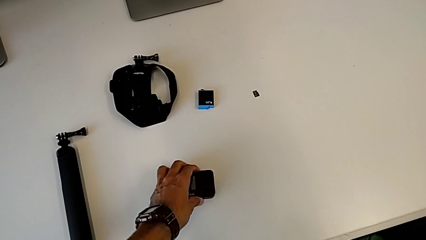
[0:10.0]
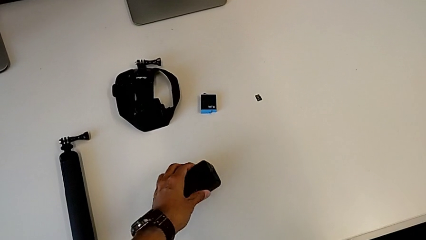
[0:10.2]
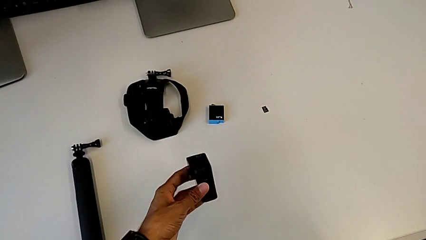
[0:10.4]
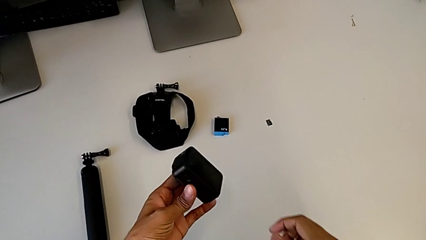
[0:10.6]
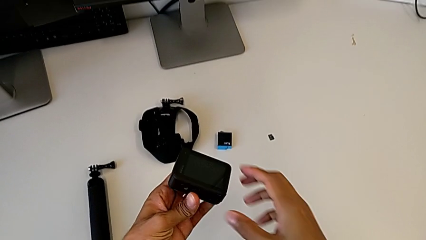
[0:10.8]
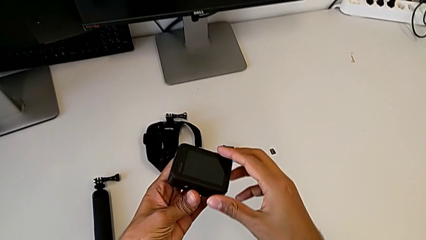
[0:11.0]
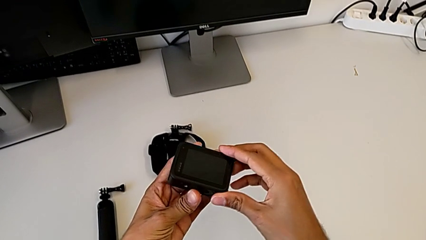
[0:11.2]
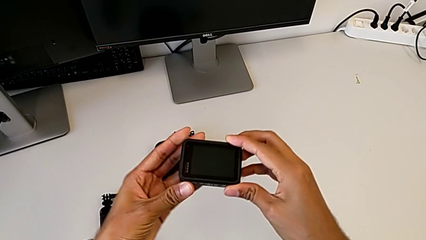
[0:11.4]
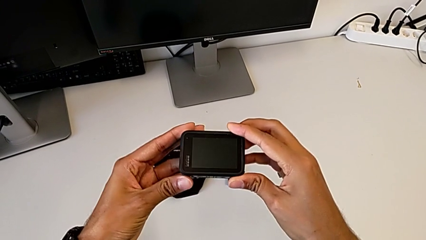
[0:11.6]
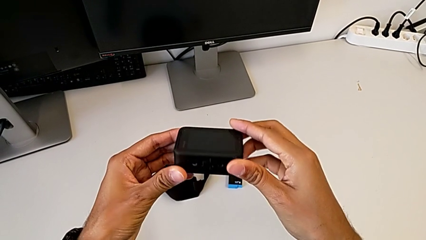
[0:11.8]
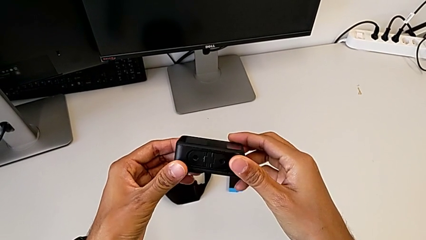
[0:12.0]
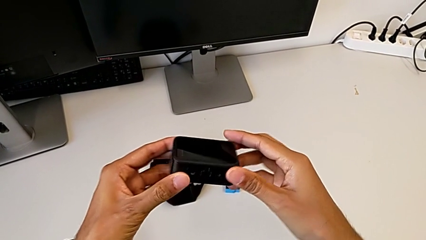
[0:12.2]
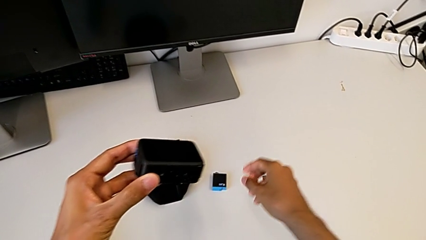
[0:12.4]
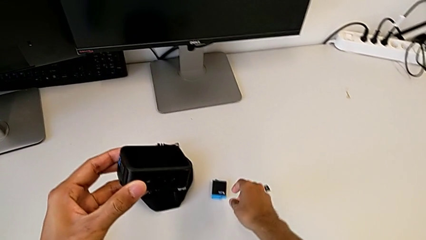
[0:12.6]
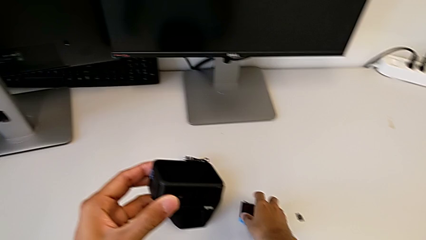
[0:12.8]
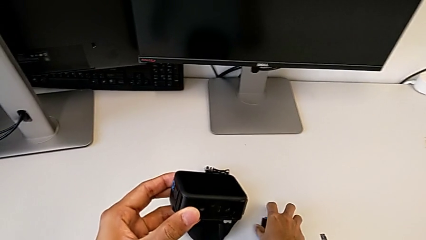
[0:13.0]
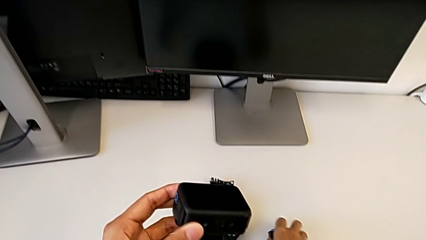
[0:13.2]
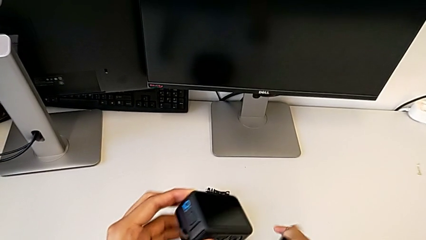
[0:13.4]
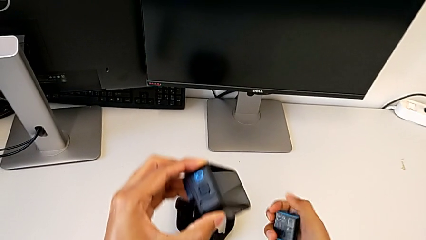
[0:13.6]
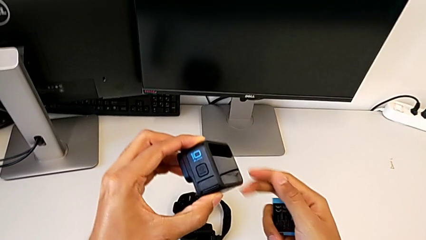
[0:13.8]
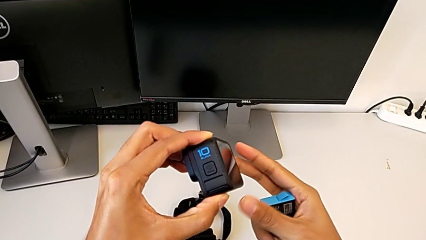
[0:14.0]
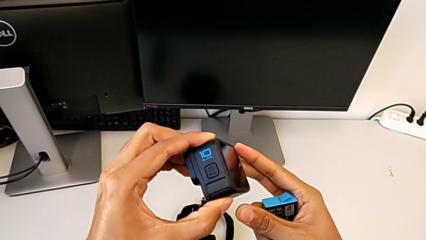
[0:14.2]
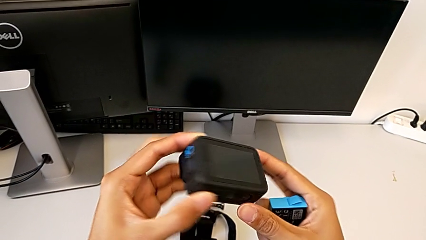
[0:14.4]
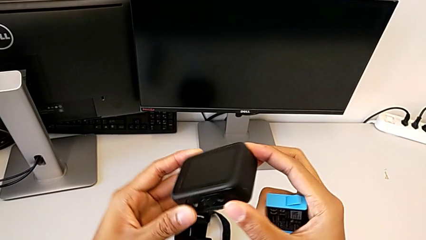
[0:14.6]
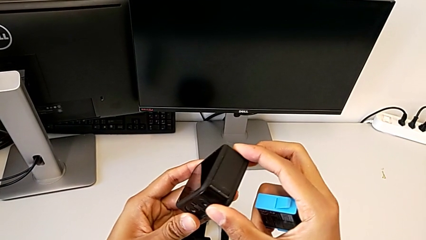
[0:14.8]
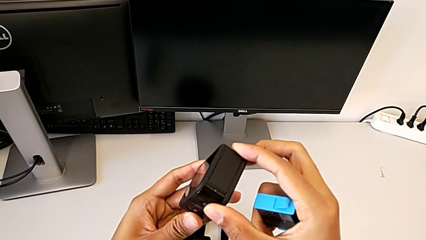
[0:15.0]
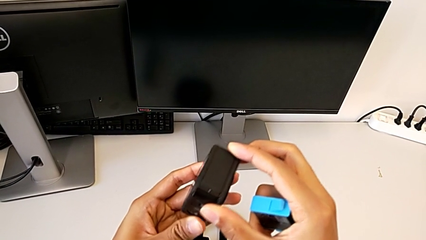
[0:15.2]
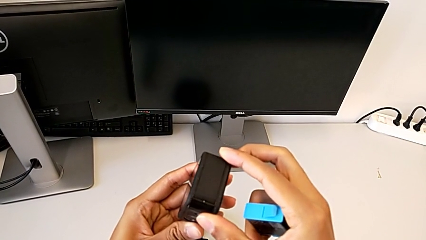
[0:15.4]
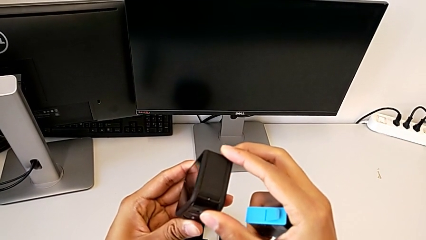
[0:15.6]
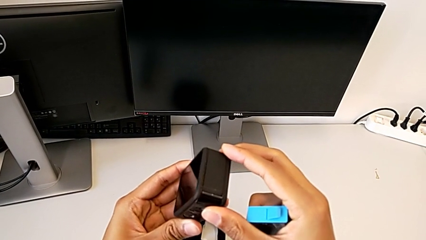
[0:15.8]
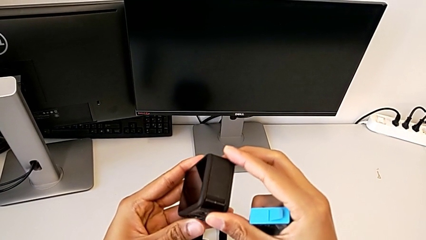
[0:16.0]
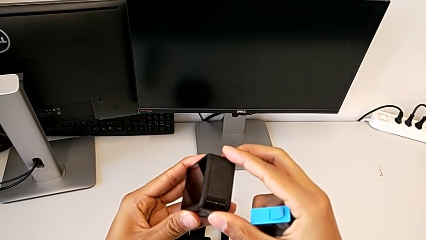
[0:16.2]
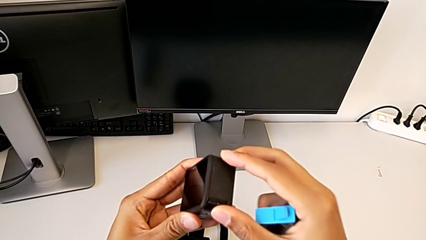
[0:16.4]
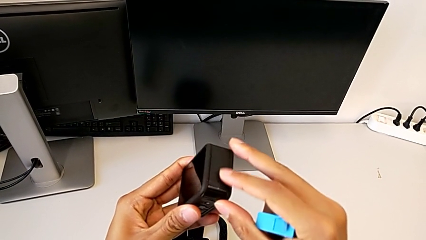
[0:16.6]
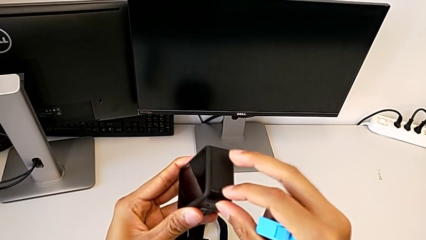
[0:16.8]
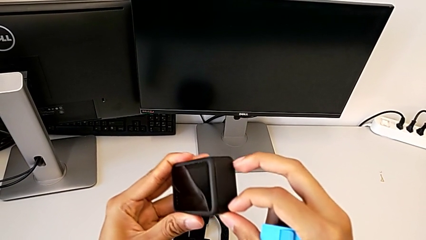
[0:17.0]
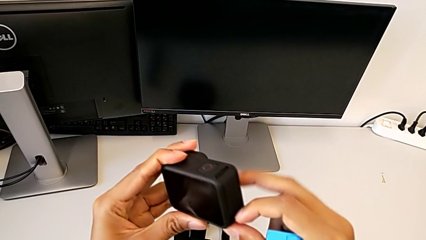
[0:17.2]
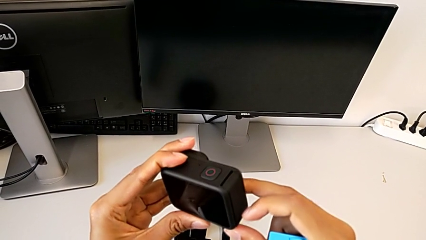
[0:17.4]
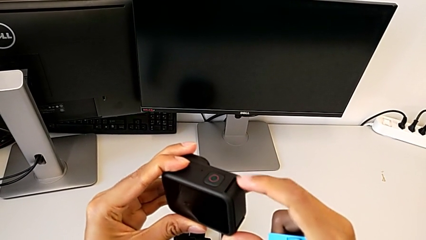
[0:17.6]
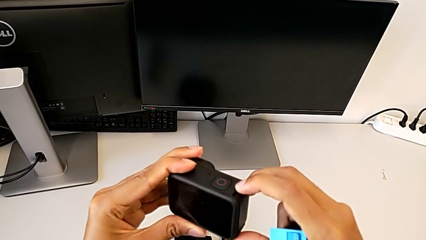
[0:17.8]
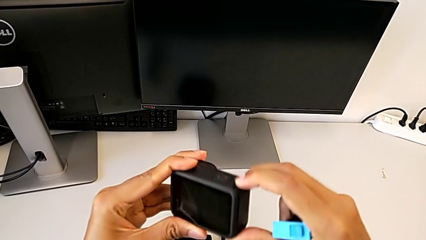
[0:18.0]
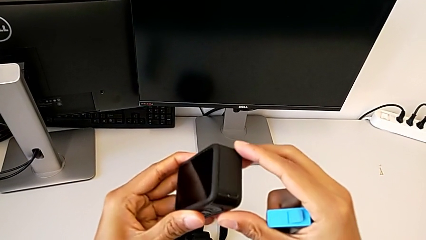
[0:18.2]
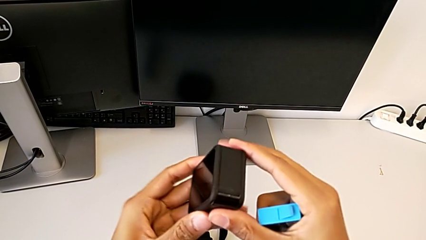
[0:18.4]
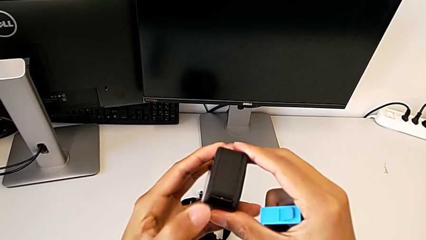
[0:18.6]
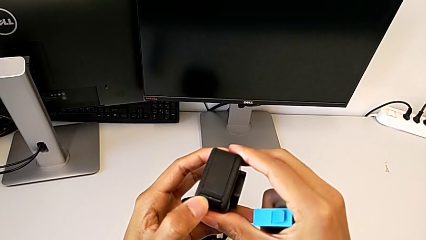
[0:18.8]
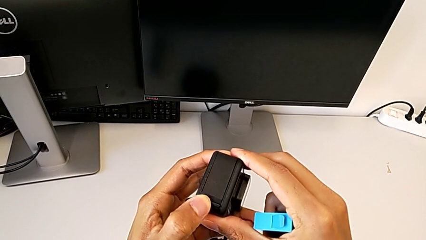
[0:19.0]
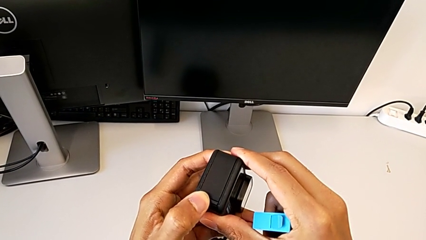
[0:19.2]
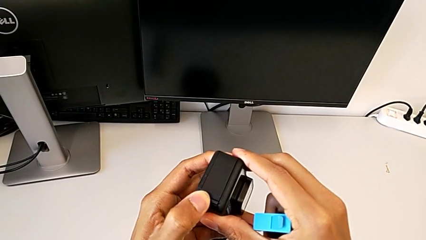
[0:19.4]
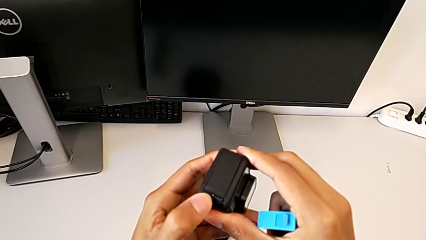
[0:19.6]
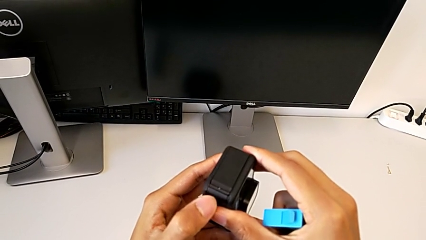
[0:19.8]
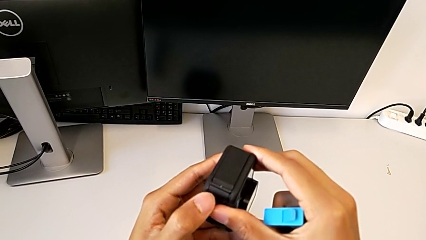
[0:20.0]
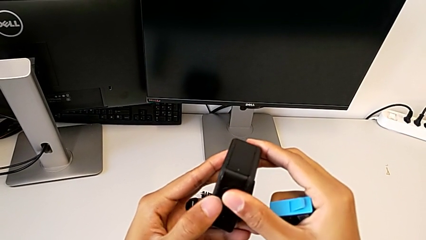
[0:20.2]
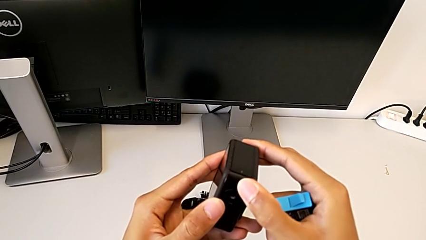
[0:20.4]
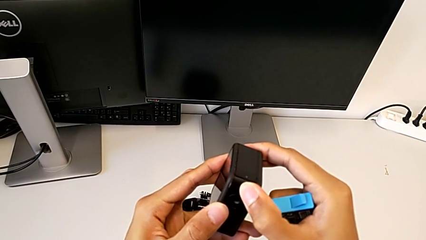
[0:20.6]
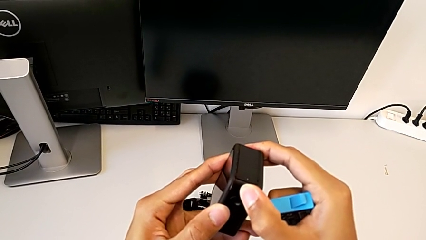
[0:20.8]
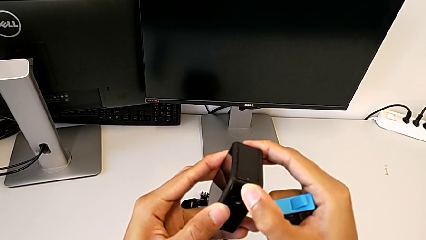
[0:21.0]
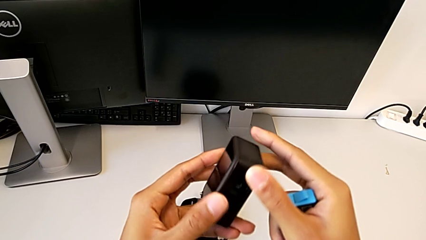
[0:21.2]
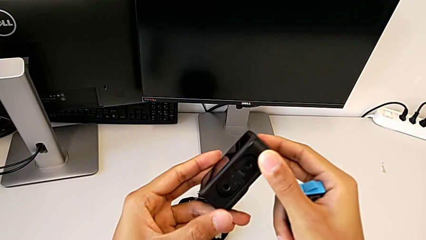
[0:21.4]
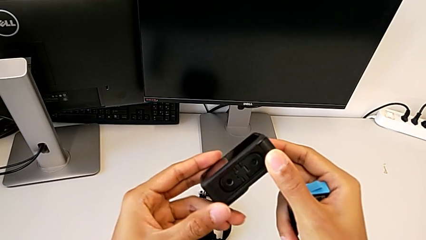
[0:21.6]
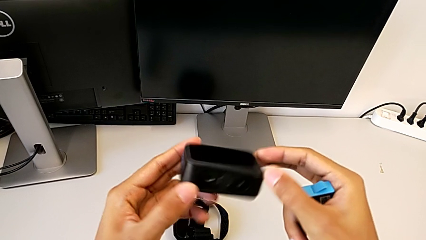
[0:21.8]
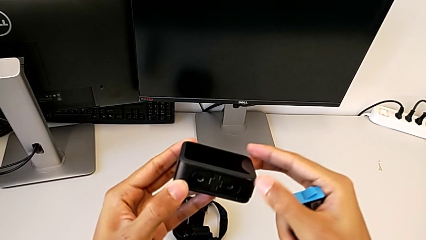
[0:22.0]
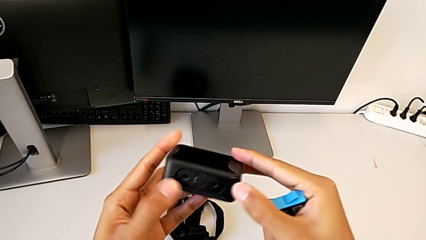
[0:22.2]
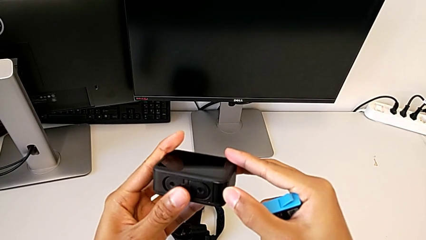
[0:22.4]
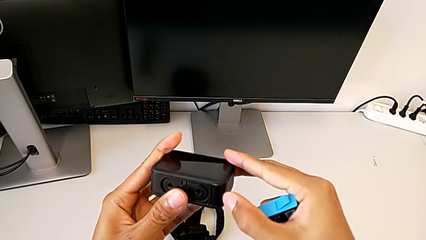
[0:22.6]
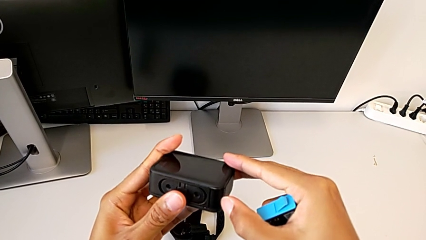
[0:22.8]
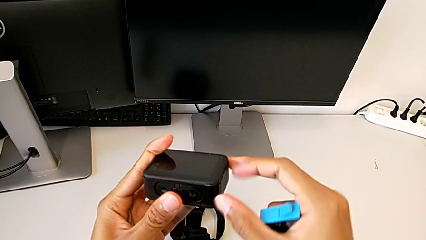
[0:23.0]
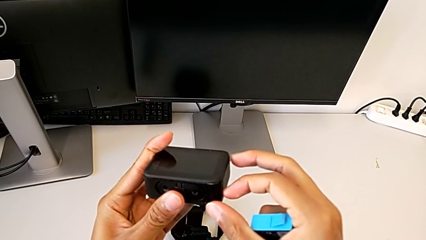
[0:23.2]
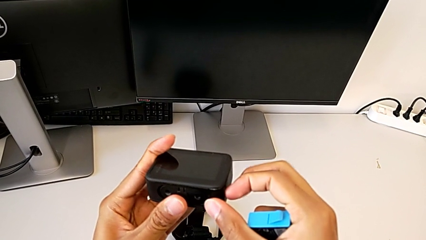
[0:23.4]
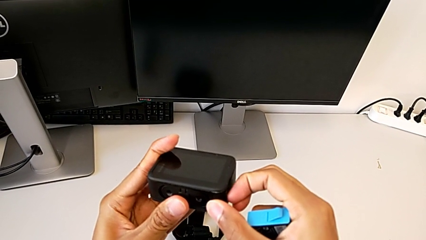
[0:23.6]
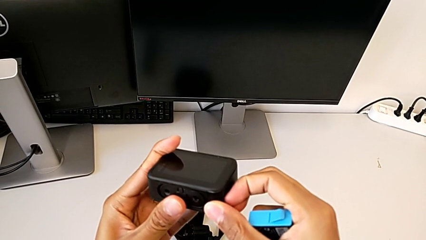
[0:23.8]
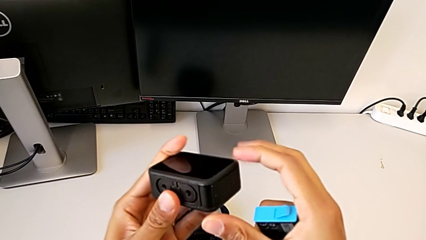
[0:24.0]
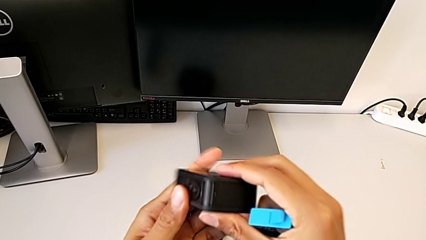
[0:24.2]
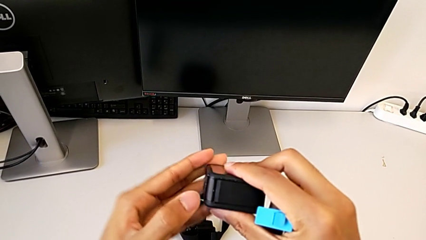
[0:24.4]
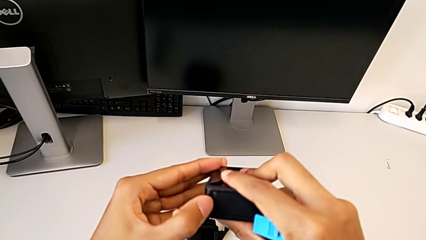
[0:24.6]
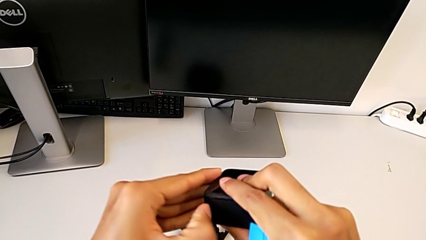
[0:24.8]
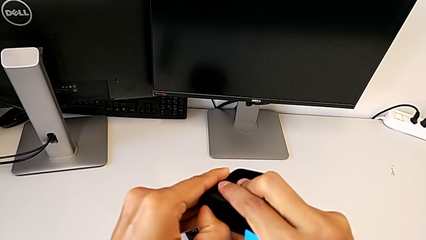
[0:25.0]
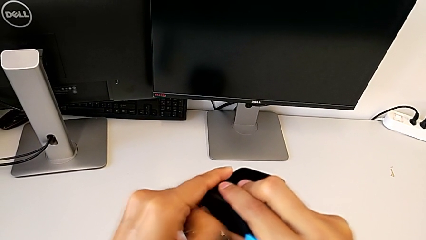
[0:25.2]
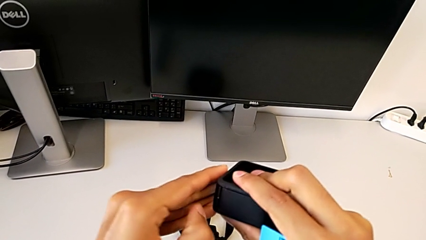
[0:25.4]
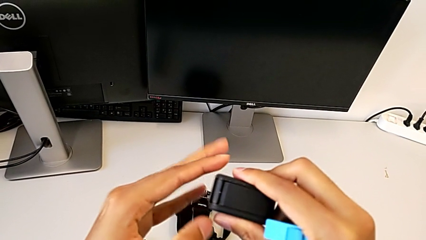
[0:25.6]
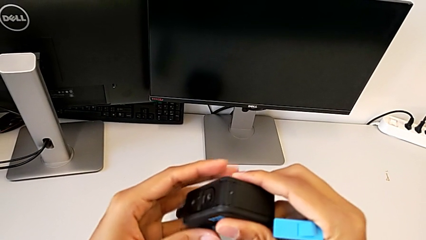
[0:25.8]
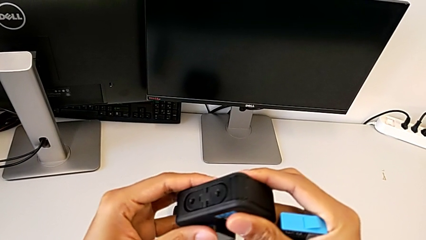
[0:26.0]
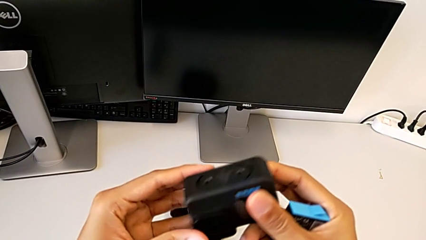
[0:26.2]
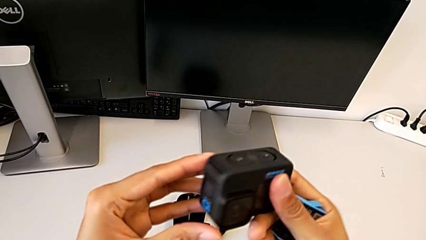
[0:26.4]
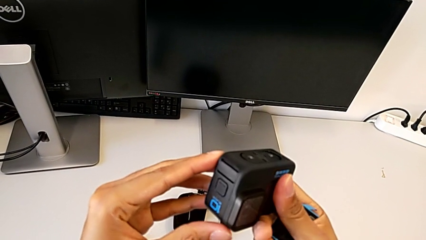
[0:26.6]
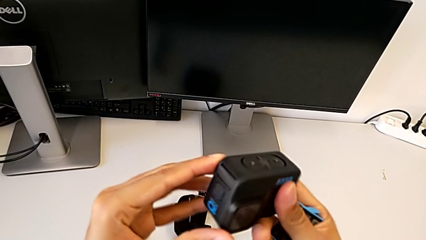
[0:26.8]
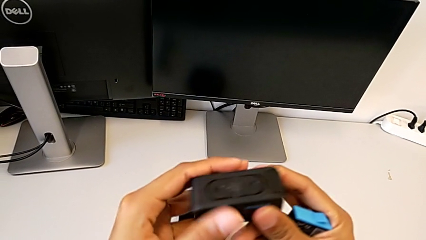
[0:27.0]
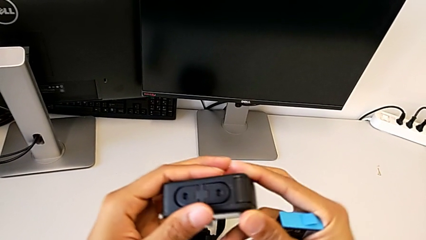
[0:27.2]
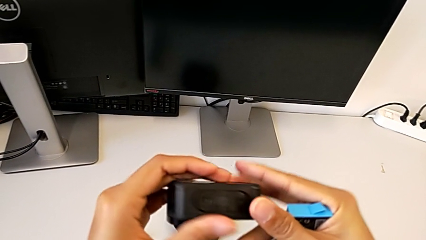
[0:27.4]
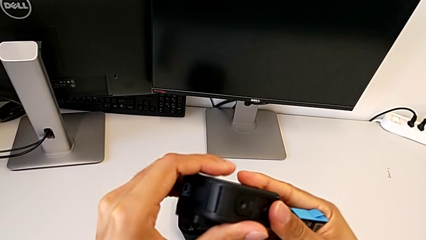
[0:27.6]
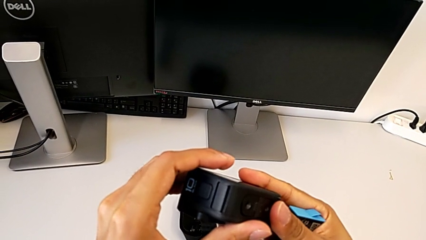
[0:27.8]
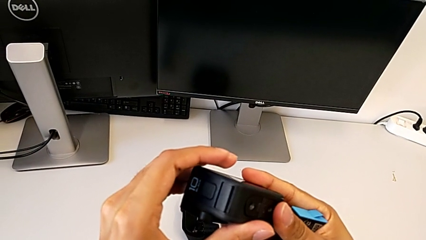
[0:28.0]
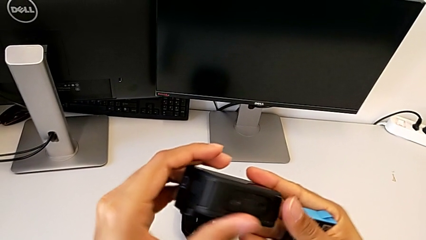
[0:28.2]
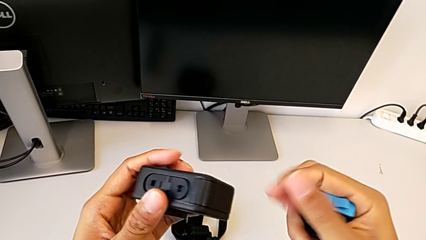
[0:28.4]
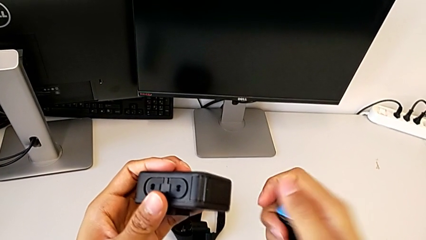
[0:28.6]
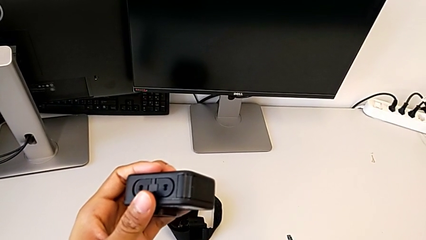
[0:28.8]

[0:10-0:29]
The camera wearer is exchanging the battery for a new one. They grab the GoPro and begin to hold it.
